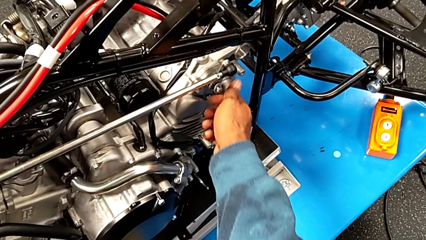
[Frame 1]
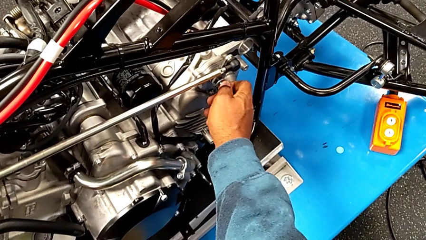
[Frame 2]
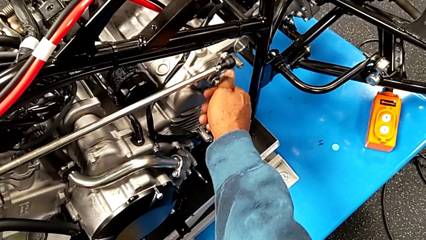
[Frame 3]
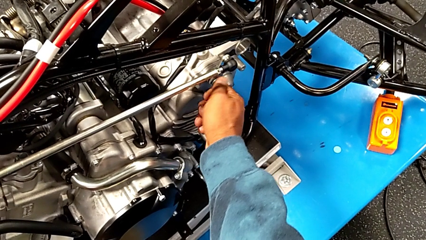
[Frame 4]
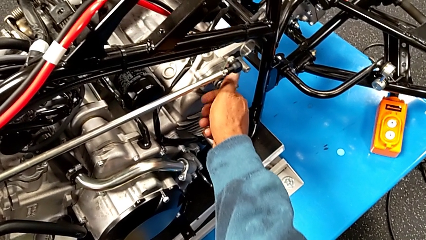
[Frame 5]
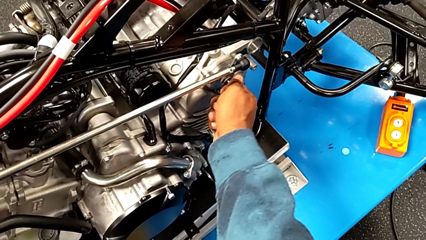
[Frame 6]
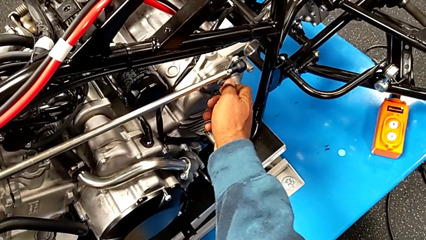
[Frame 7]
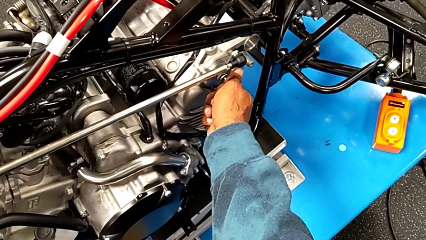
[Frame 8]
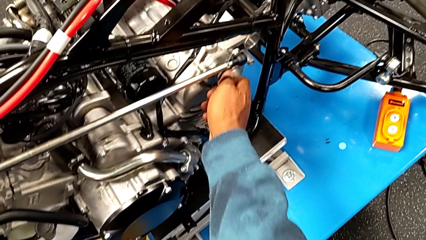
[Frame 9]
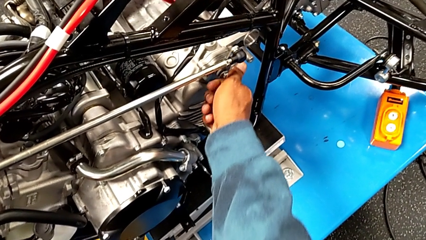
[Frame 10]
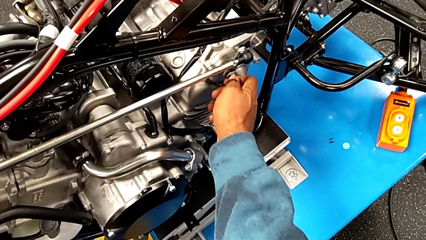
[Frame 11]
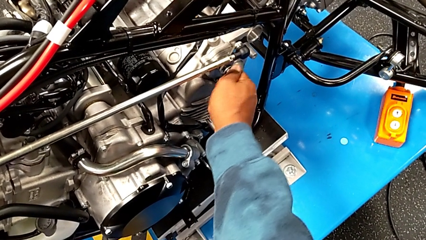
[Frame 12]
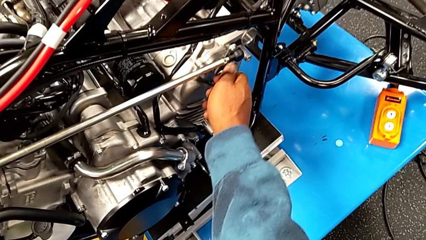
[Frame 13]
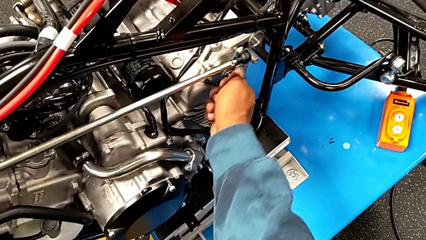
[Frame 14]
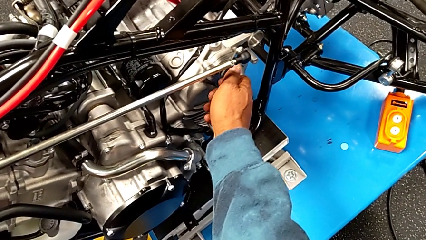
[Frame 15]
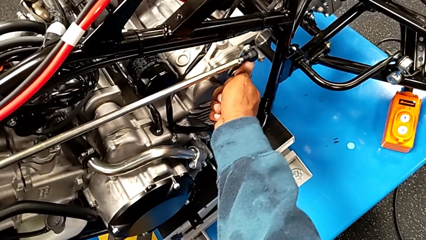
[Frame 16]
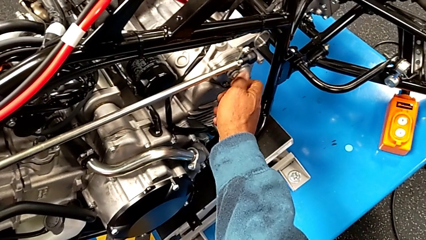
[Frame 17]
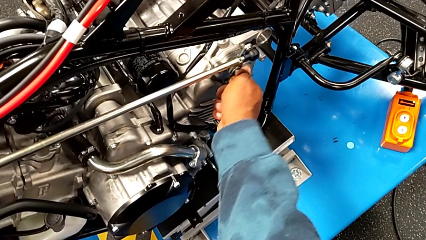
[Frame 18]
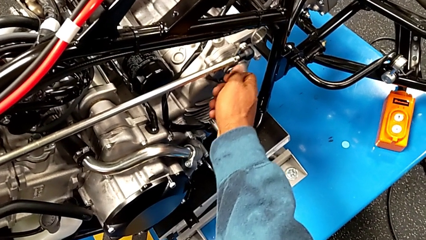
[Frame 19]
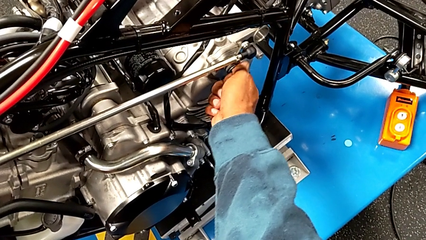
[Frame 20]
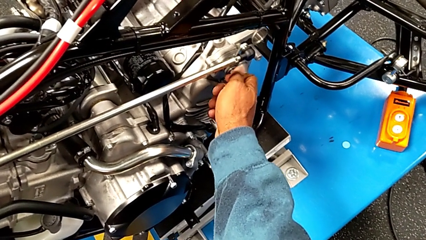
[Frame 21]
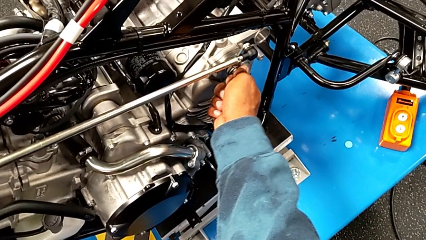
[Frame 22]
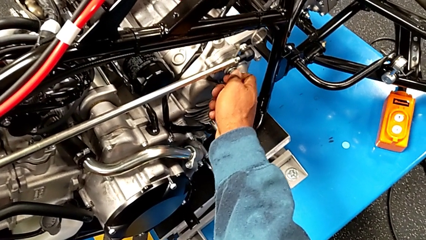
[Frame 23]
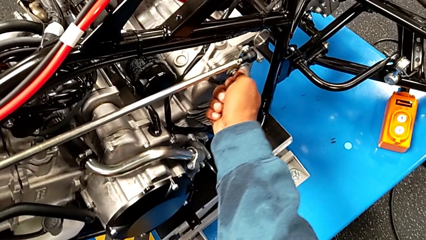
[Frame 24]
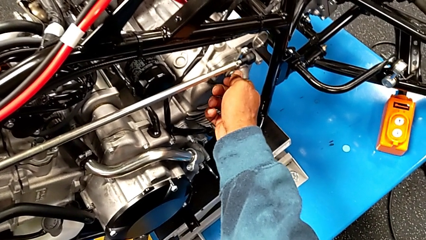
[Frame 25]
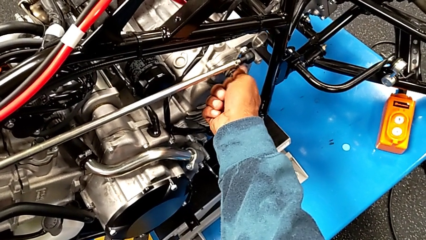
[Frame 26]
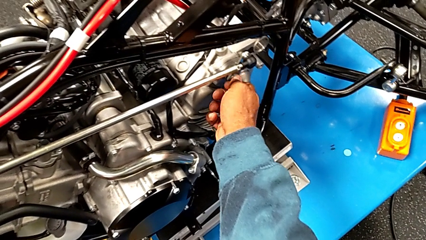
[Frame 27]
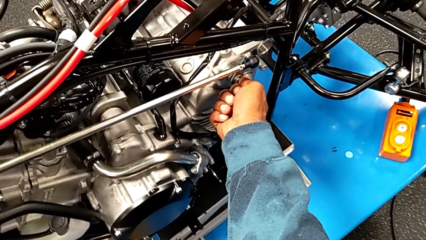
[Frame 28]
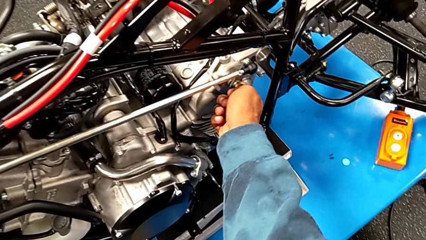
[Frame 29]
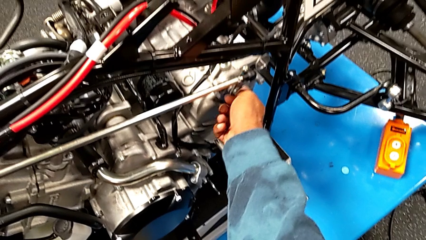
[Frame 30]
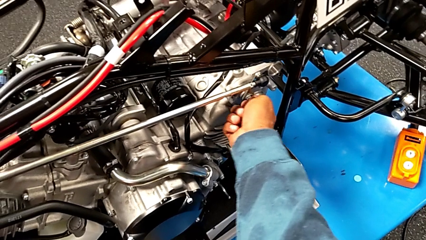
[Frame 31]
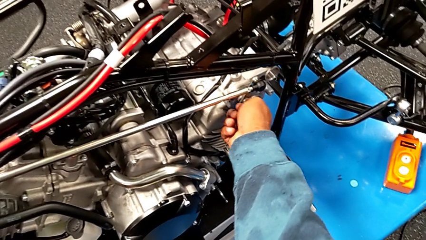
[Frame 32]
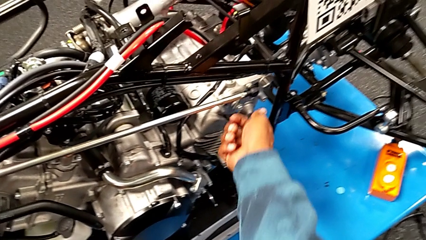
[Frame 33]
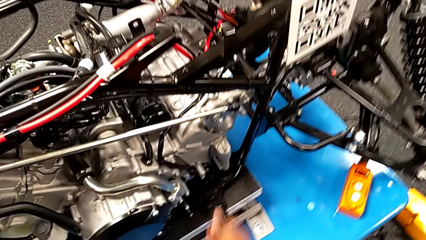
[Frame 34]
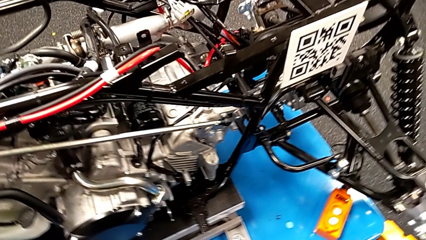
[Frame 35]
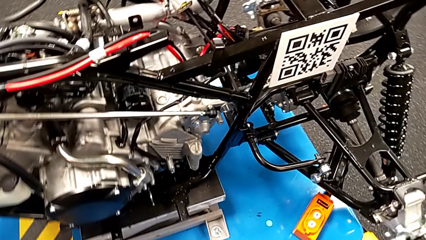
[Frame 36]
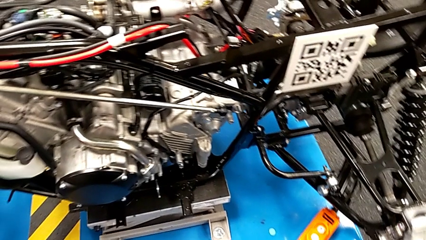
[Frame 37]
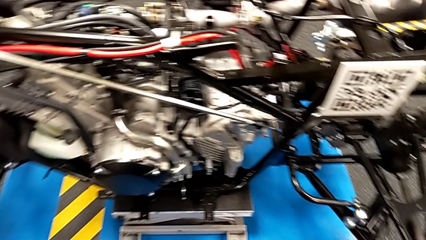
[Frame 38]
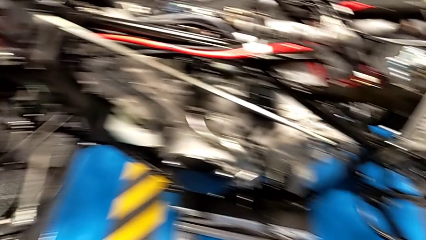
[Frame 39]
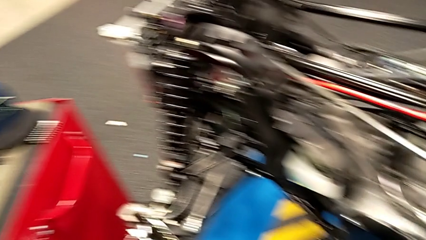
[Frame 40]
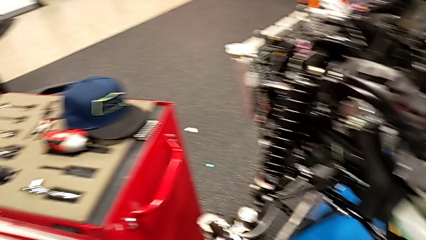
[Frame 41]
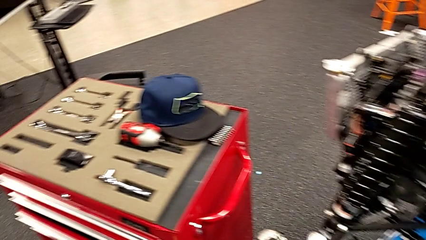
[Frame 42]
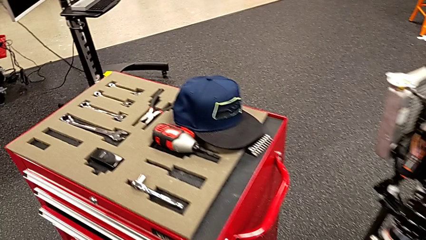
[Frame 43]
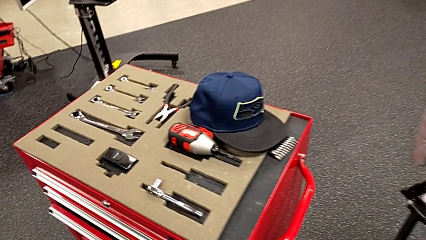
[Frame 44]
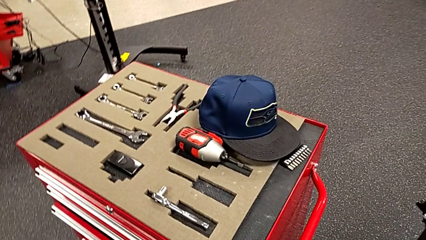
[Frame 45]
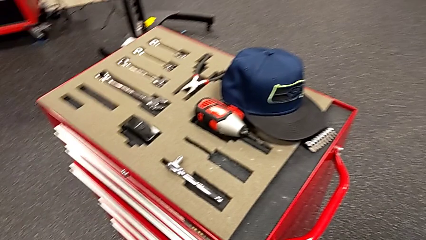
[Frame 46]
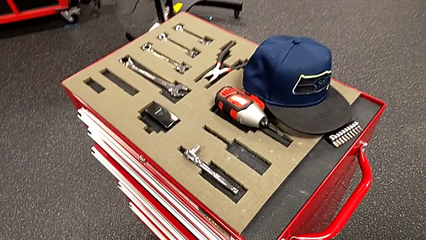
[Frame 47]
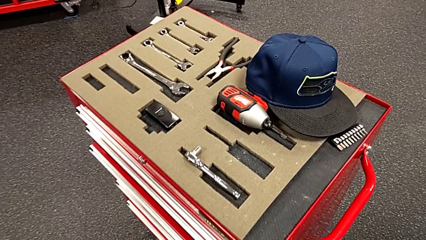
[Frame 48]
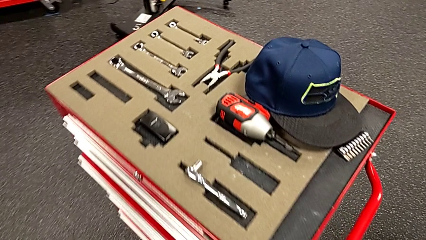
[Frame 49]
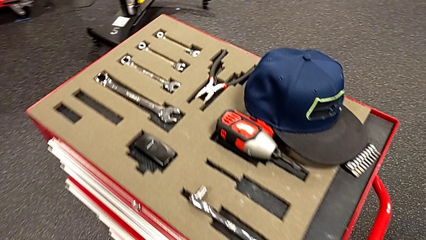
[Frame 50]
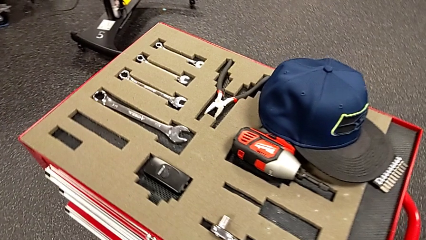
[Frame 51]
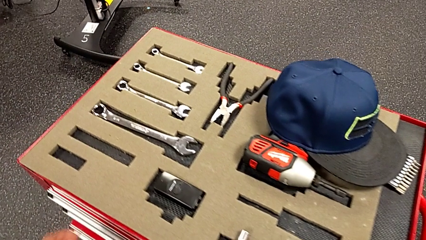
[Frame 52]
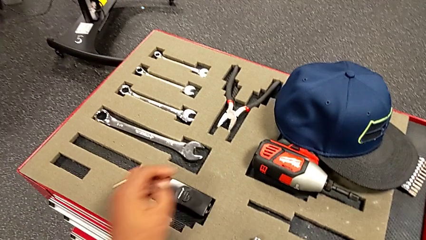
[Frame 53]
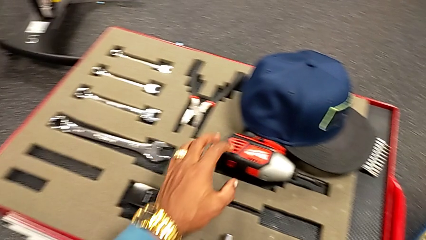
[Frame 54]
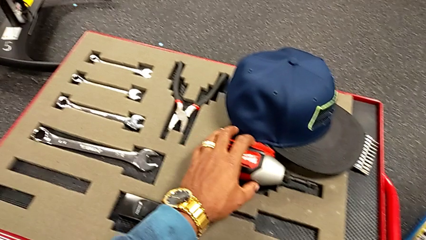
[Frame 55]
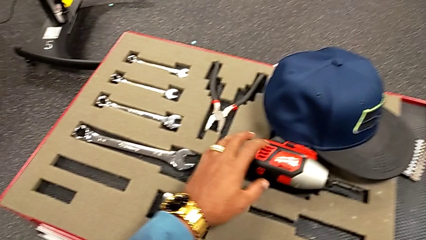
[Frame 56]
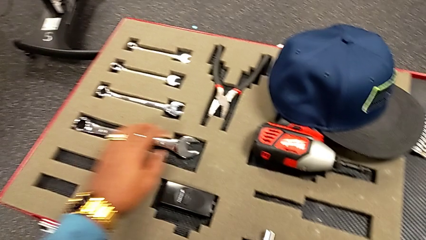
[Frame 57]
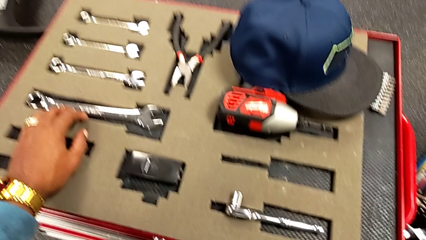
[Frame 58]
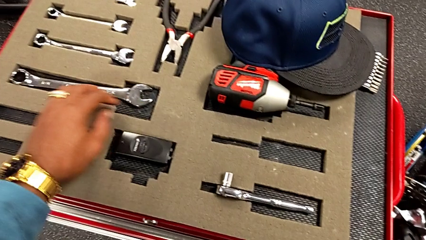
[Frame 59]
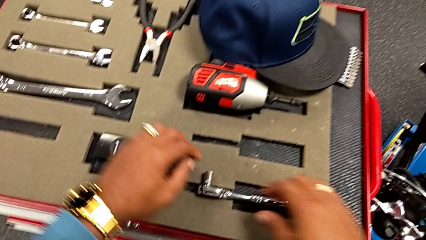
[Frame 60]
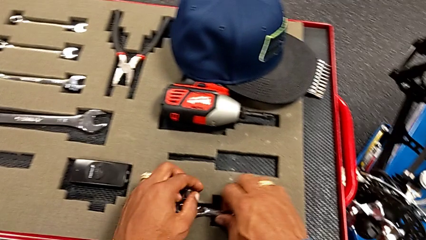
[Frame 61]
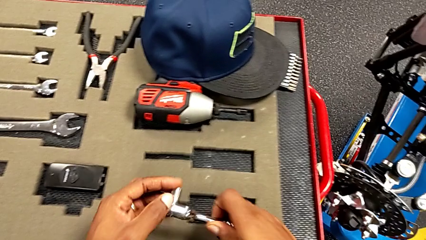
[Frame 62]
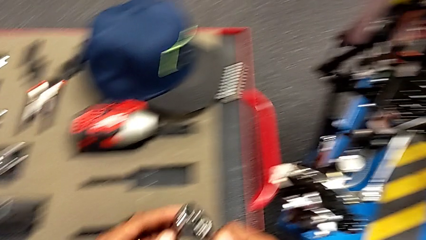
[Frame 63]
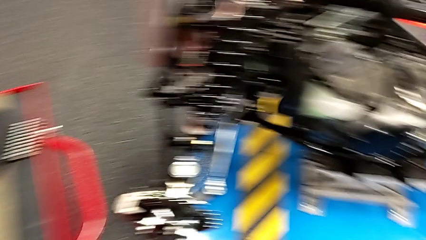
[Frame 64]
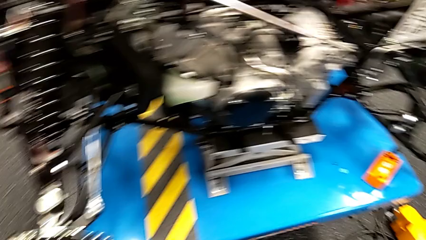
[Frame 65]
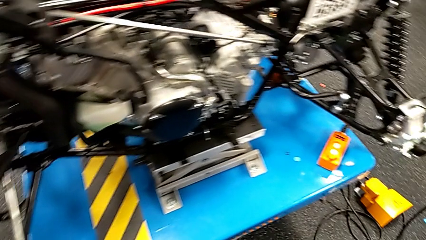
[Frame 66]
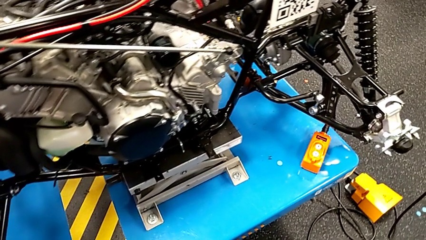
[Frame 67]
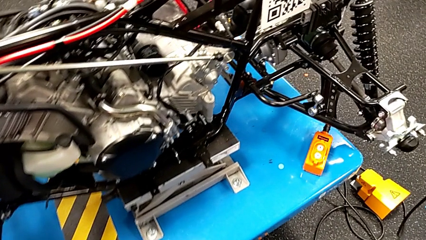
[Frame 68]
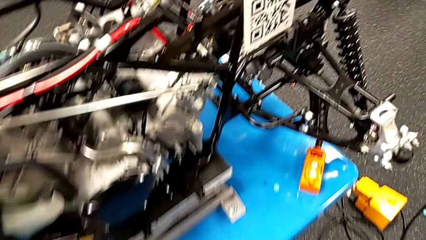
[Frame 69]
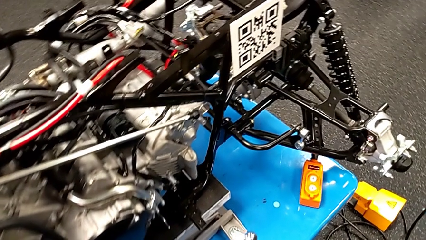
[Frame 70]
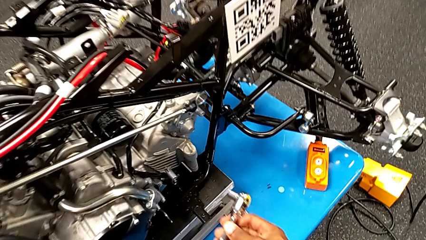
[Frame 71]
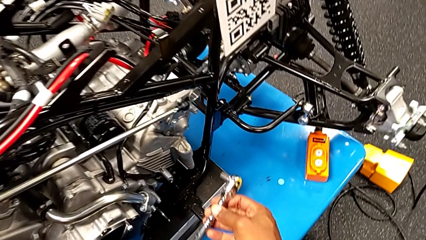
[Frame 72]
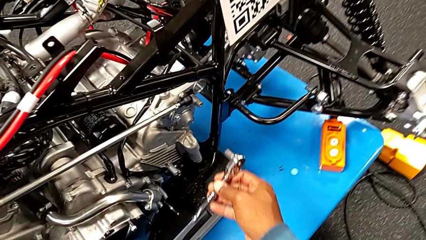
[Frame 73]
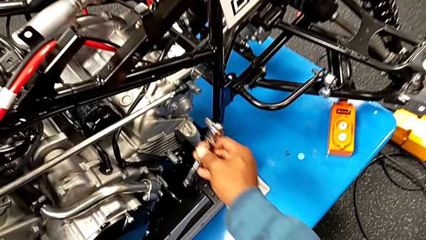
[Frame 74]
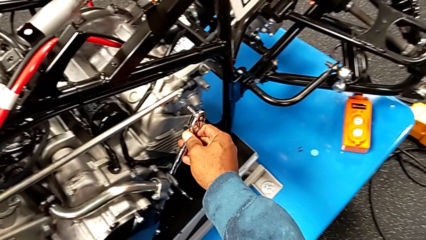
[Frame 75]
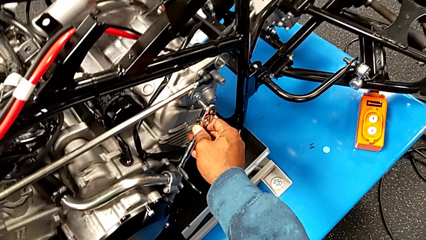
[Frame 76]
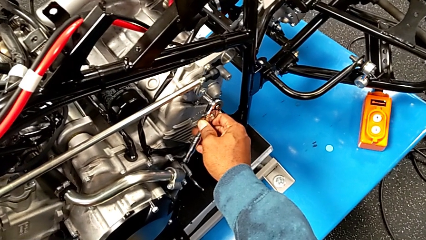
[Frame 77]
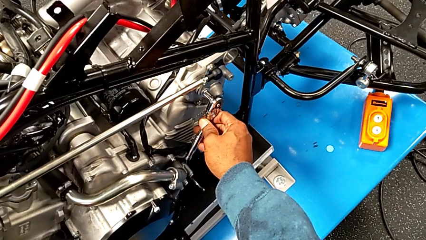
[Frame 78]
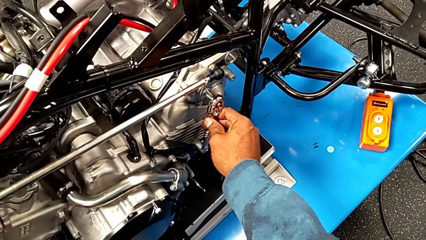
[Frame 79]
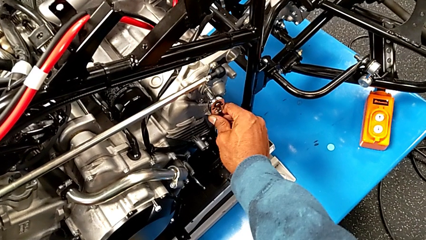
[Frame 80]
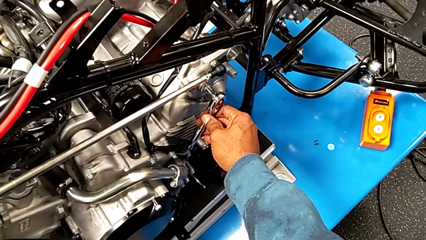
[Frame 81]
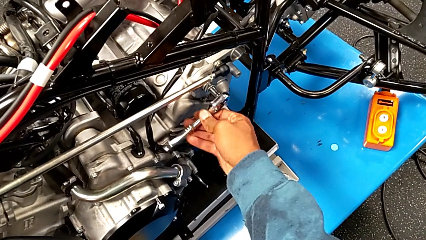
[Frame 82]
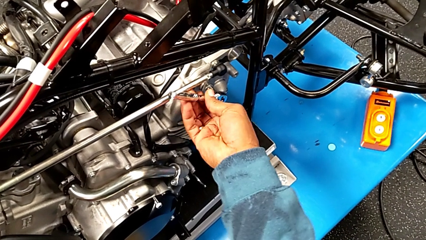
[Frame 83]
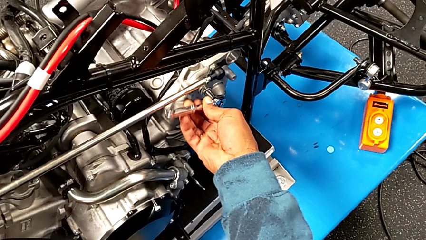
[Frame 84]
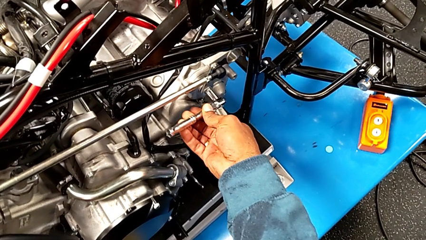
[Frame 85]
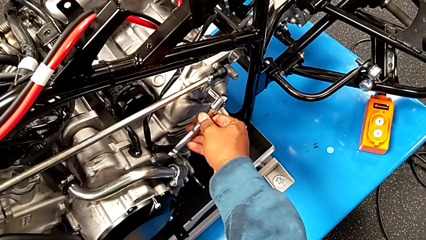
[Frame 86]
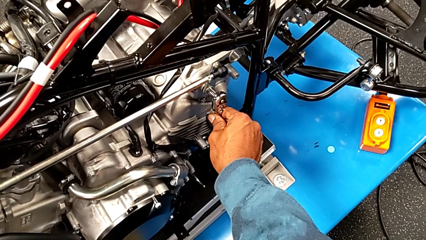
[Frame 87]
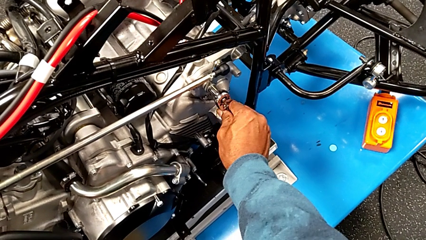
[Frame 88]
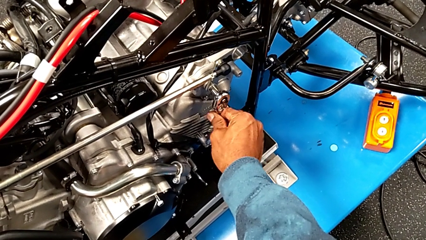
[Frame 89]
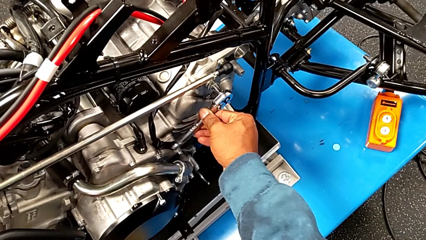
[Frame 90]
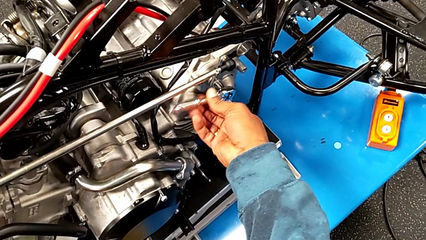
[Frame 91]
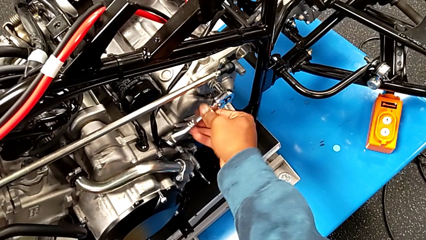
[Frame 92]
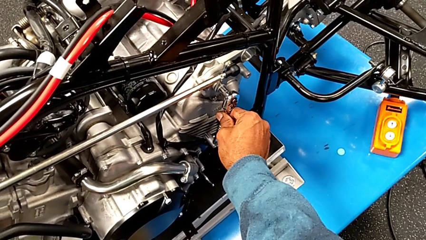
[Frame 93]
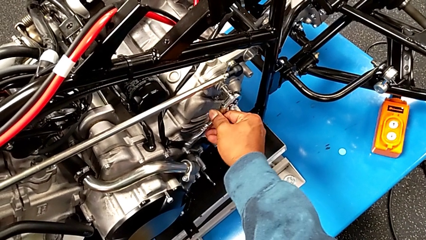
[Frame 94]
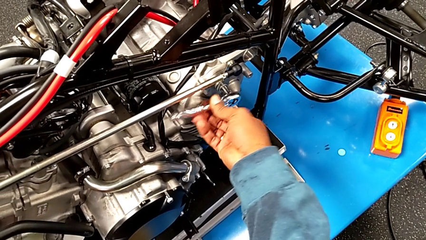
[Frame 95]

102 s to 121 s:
The camera wearer is using the ratchet to screw the bolt. They keep screwing the bolt, wrongly approach the wrong ratchet, grab the ratchet, insert it and wrongly screw the bolt, not being able to validate the ratchet.
